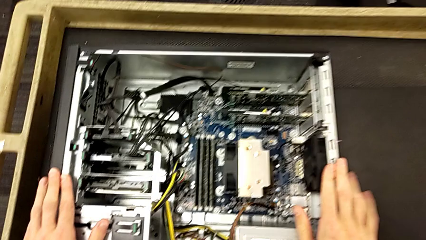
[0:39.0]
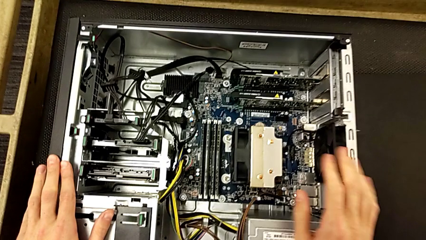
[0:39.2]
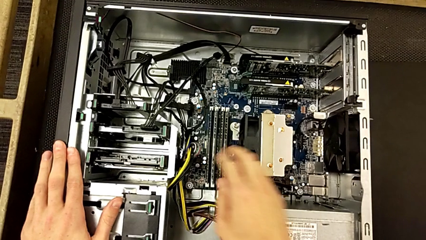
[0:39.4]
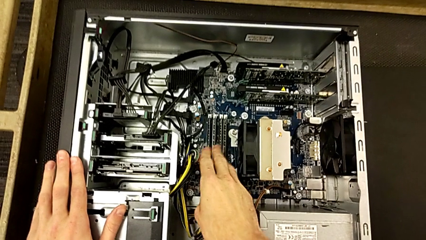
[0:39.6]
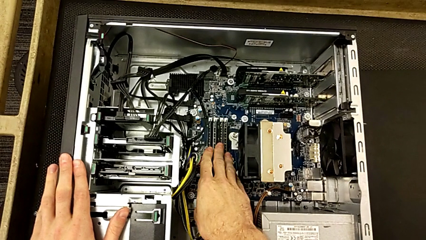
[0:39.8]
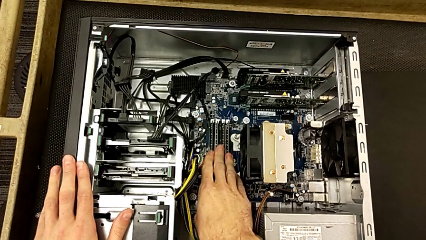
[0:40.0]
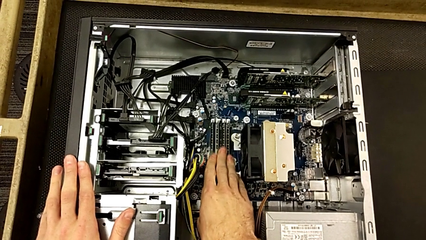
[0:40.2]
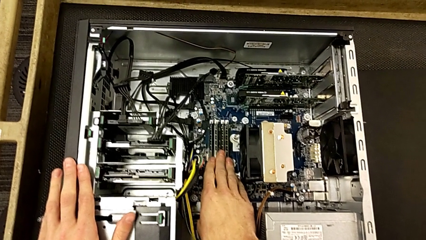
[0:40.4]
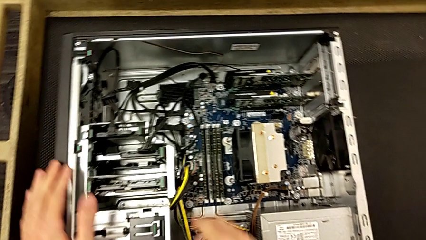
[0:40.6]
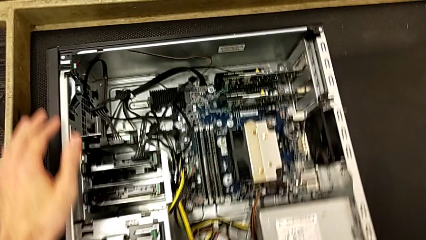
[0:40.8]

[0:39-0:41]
The camera wearer validates the RAM. They touch the RAM.

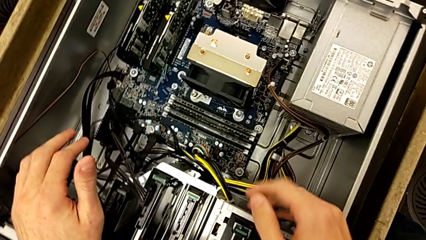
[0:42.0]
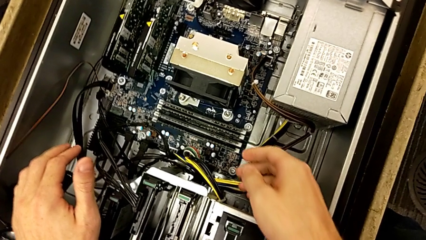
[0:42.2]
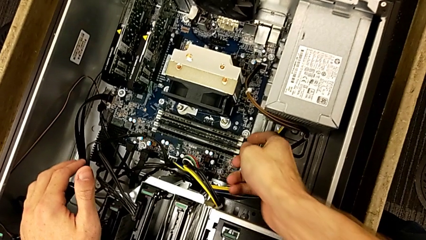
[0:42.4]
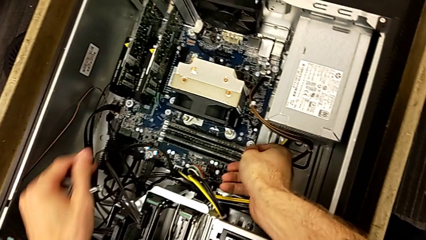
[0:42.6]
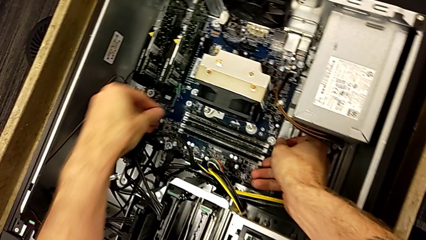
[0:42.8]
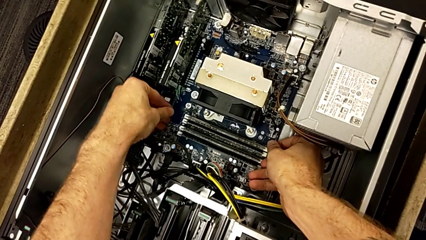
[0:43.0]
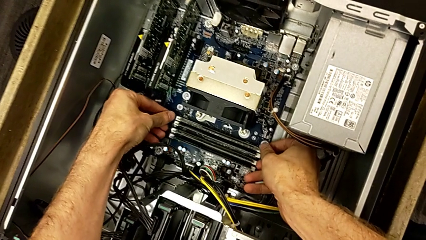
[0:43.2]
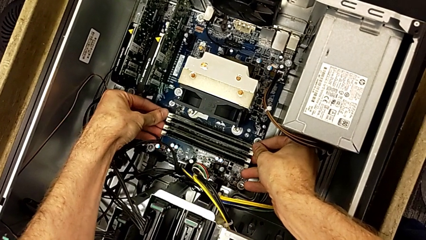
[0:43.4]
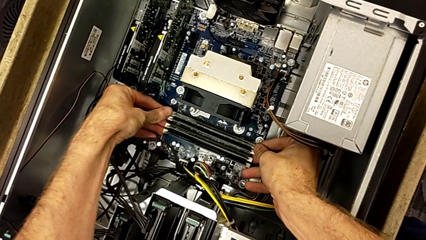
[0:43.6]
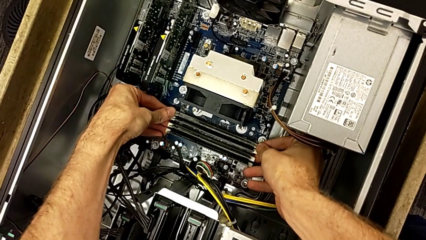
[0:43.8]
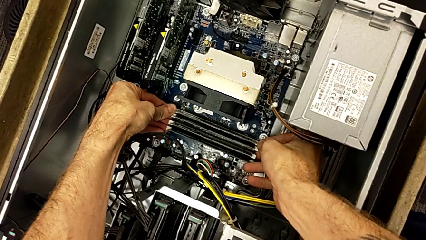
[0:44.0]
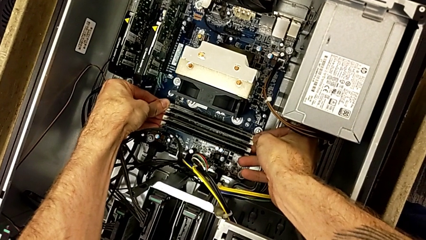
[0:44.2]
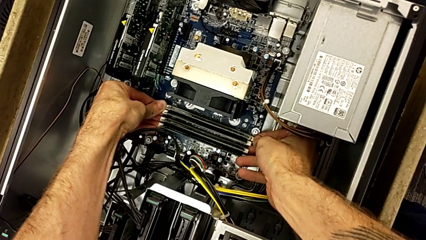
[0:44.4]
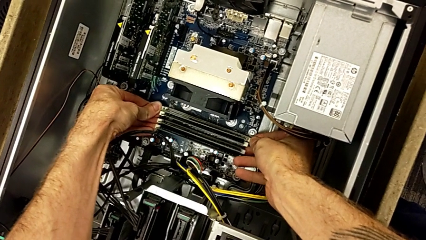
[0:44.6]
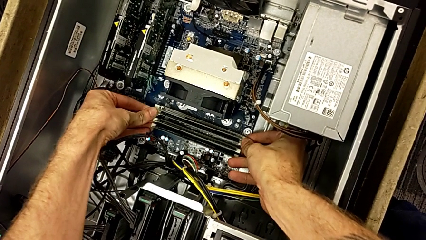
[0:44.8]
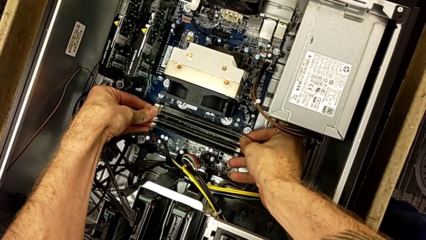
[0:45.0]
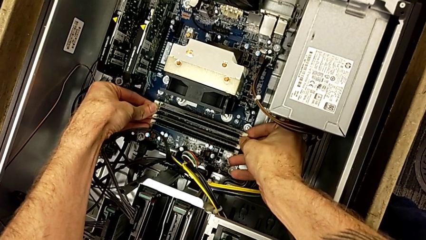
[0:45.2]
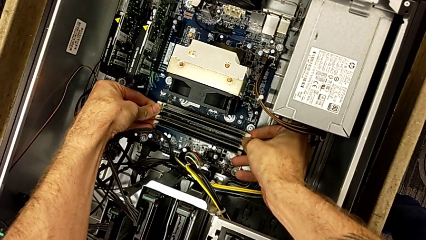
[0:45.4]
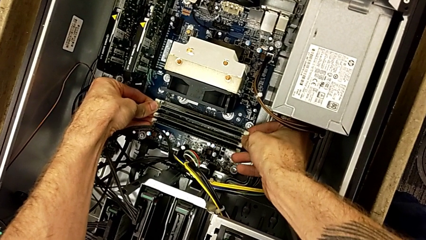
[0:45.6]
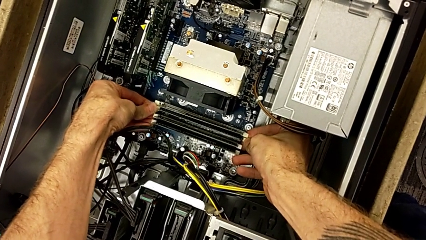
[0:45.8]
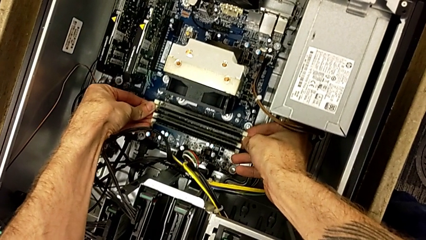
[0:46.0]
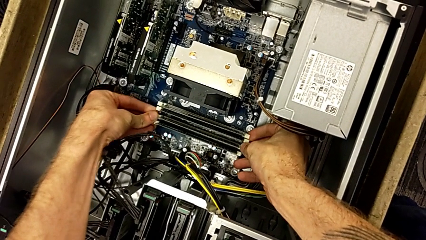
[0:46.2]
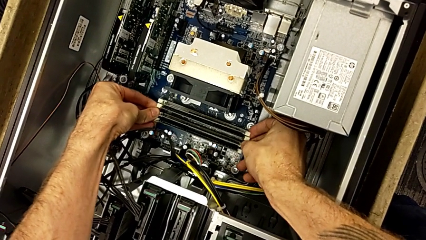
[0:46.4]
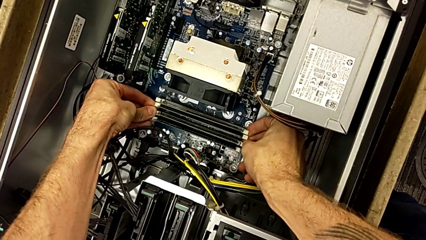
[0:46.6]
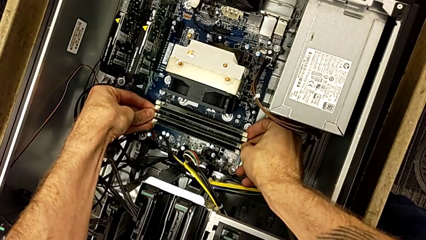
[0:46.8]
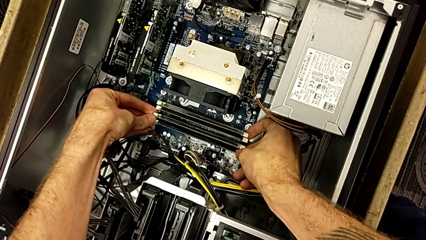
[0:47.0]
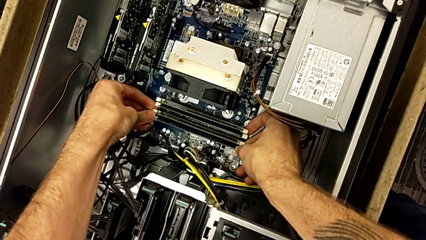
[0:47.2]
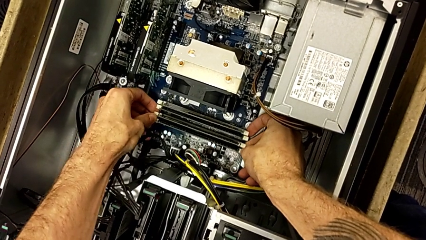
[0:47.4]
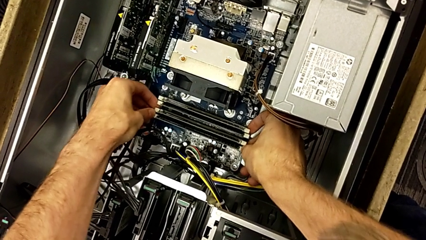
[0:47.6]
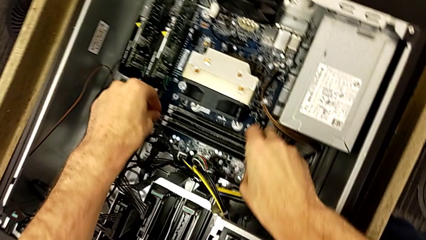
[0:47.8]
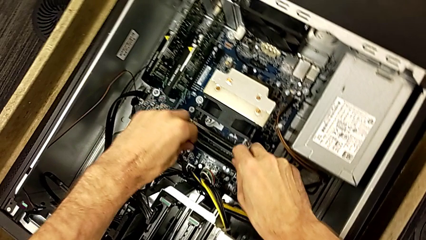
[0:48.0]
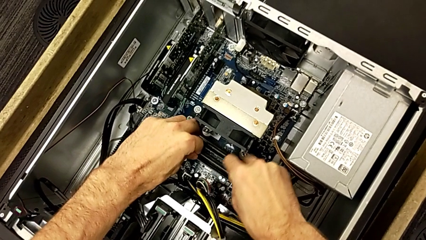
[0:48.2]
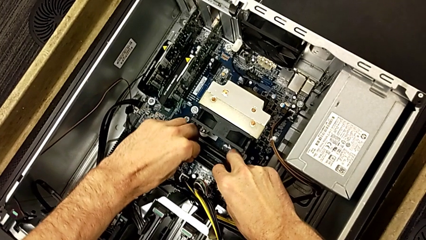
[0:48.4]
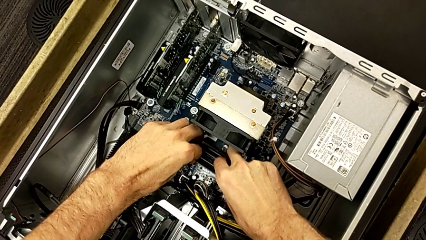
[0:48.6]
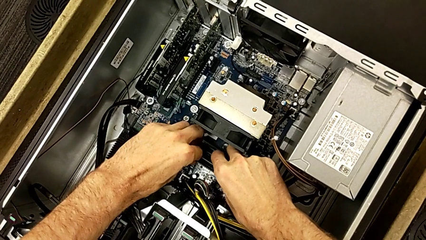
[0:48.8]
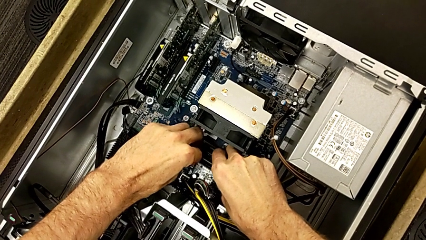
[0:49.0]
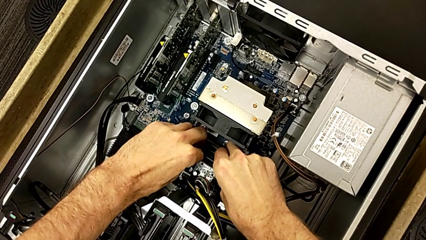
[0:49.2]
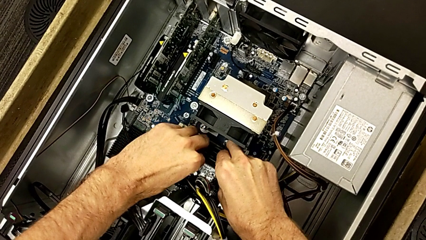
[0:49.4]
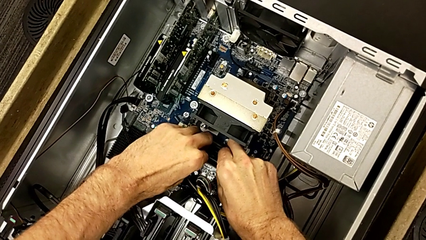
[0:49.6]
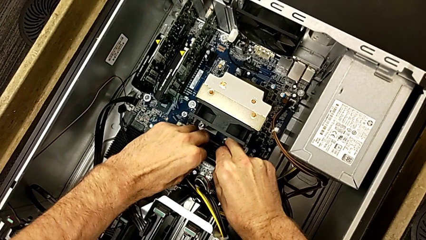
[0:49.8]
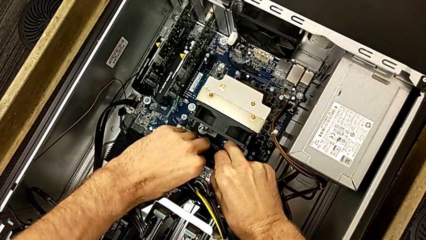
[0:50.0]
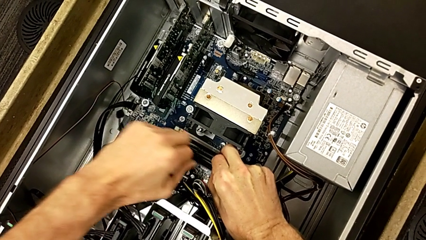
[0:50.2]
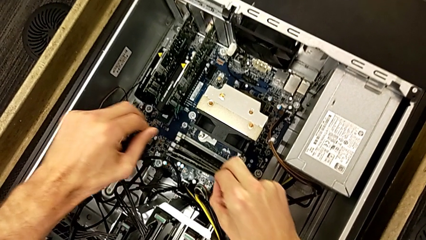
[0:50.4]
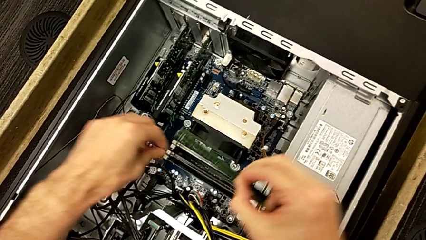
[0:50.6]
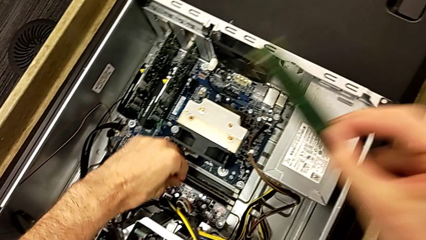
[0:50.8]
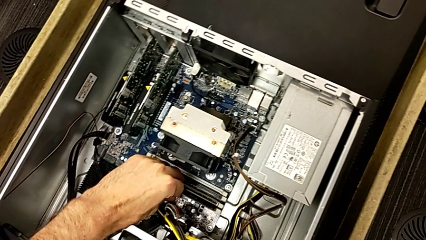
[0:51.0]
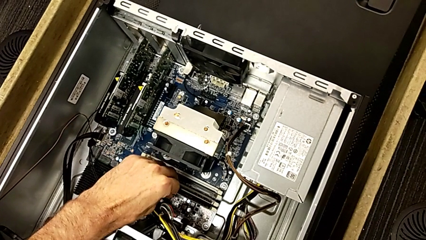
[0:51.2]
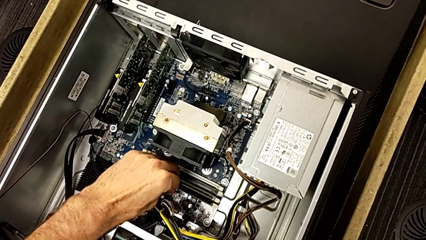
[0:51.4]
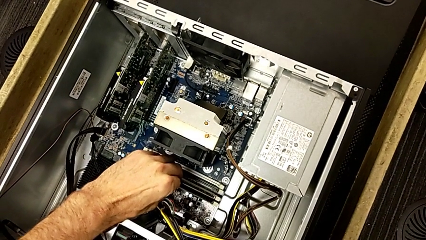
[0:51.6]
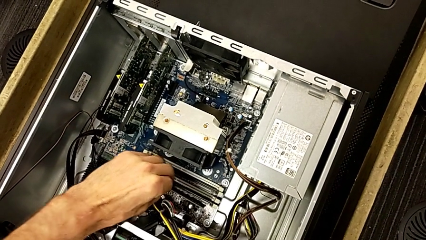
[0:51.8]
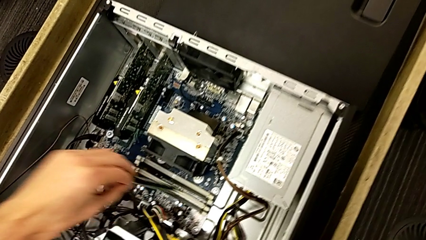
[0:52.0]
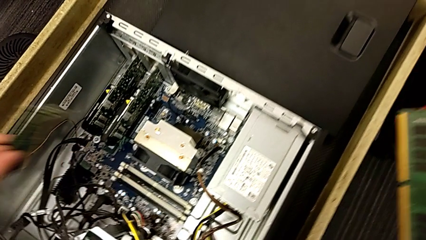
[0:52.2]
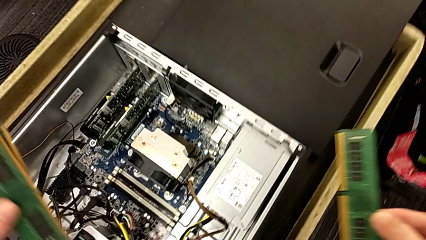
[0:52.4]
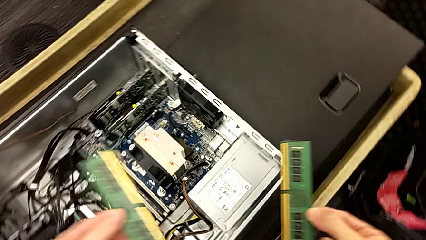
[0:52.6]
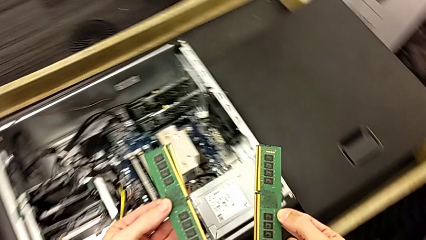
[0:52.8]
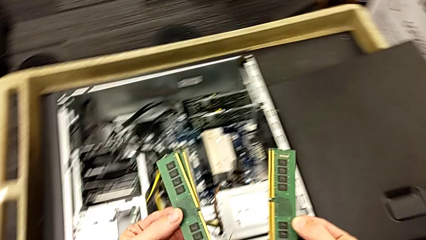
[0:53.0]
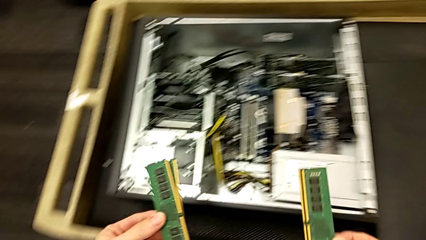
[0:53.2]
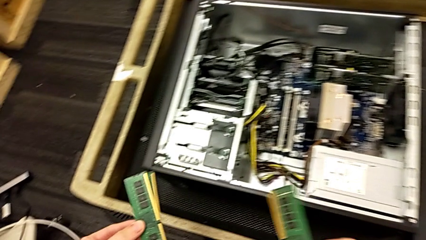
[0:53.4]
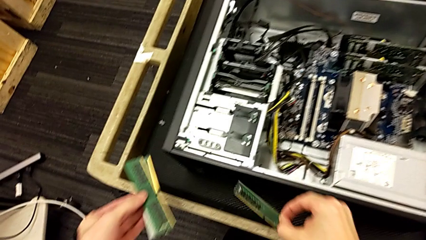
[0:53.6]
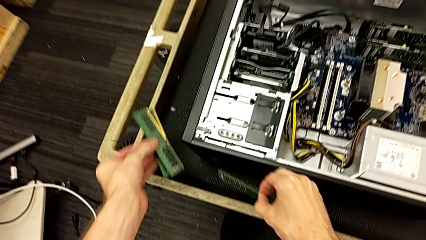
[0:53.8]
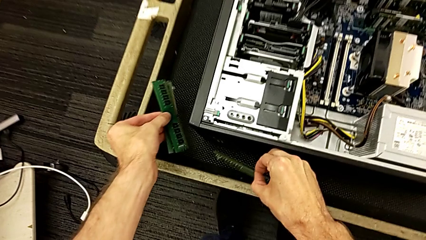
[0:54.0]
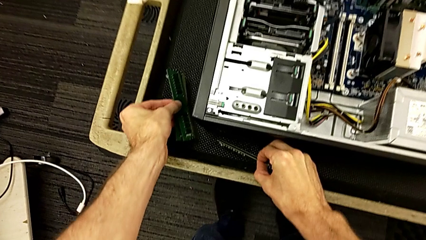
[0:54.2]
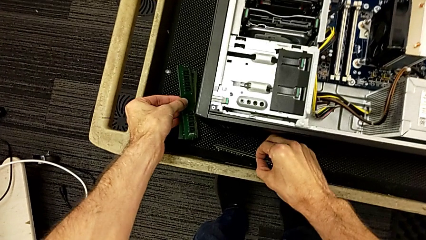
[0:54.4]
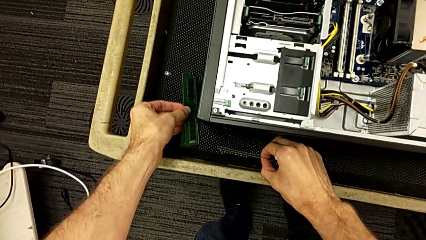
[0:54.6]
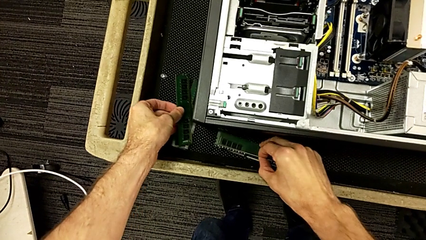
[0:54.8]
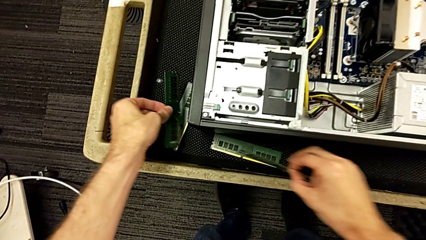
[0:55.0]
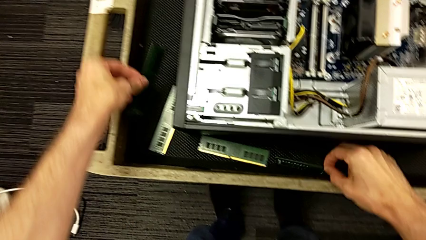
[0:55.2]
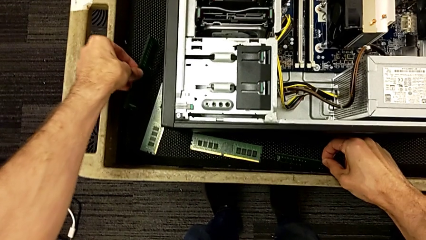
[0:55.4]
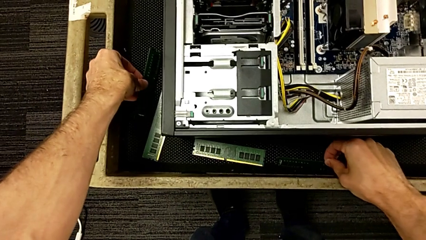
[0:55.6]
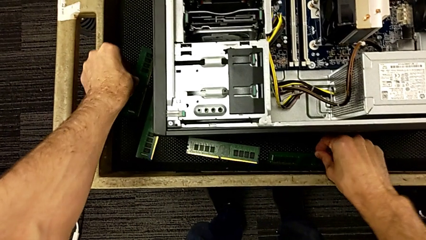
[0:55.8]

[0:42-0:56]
The camera wearer removes the RAM sticks. They press the first RAM tab, press the second RAM tab, press the third RAM tab and press the fourth RAM tab. They grab the RAM, withdraw it twice and place it.
